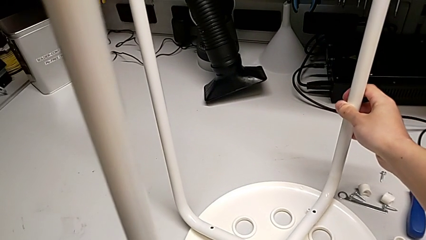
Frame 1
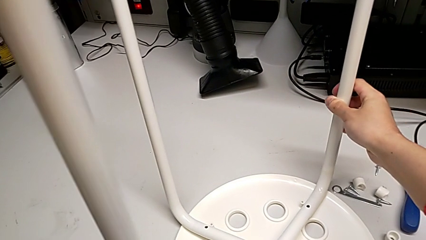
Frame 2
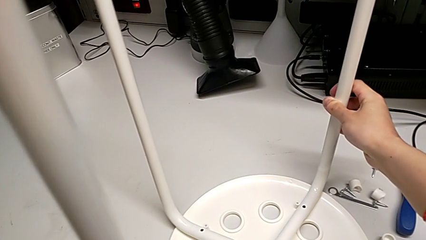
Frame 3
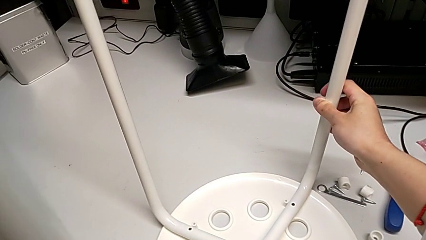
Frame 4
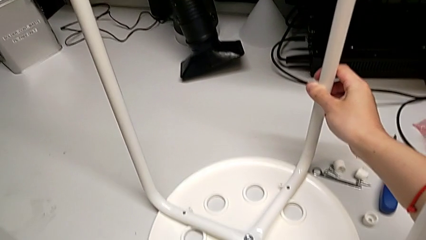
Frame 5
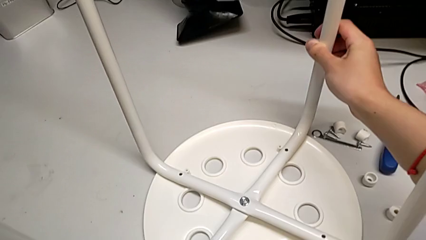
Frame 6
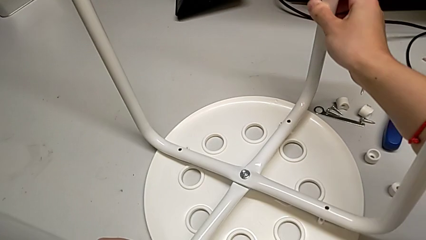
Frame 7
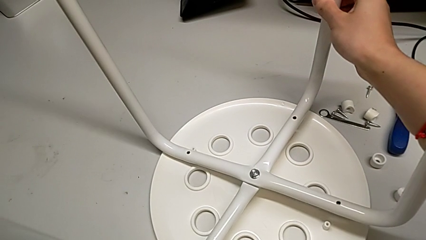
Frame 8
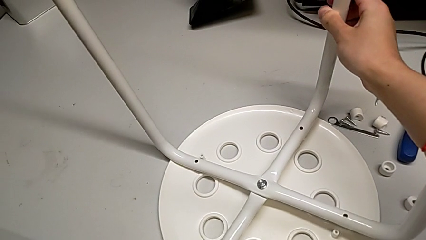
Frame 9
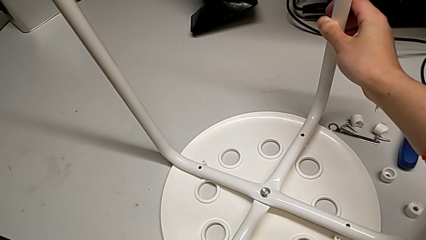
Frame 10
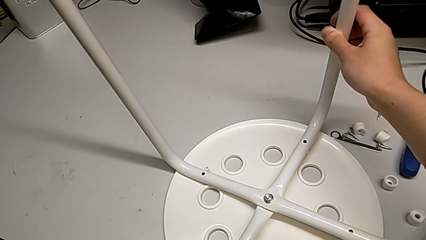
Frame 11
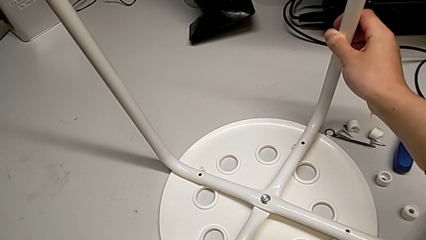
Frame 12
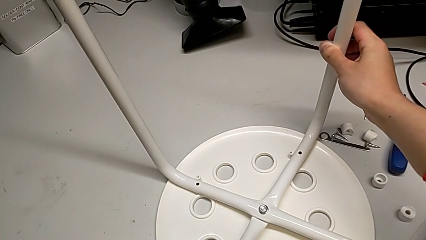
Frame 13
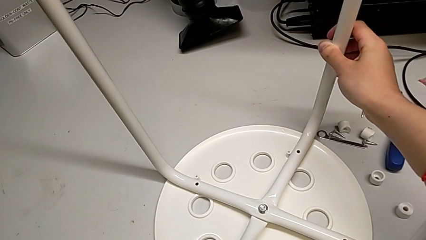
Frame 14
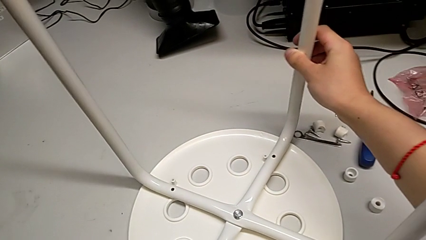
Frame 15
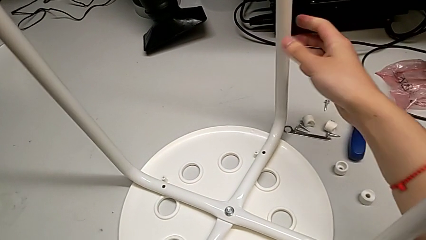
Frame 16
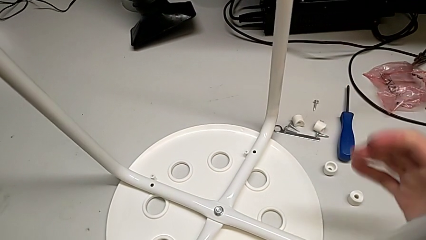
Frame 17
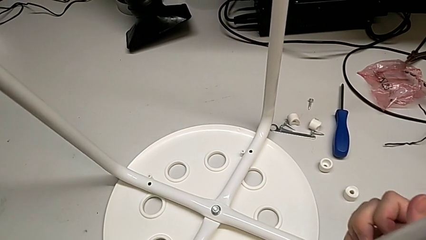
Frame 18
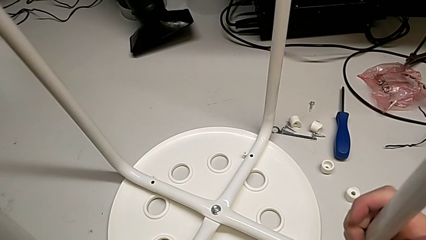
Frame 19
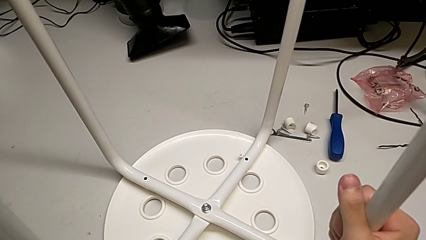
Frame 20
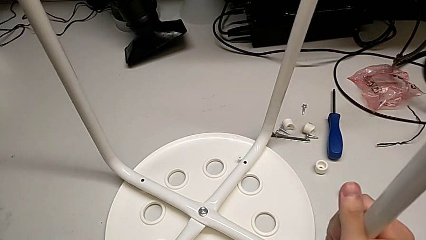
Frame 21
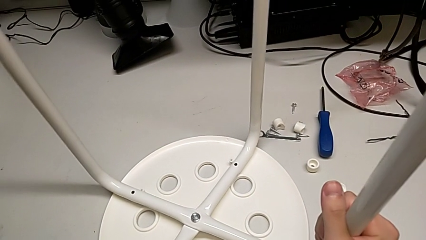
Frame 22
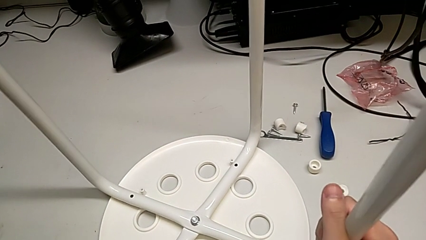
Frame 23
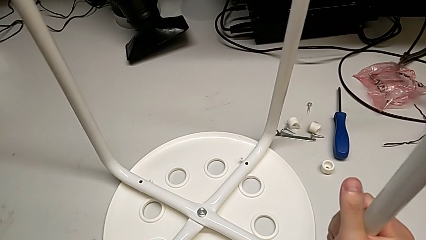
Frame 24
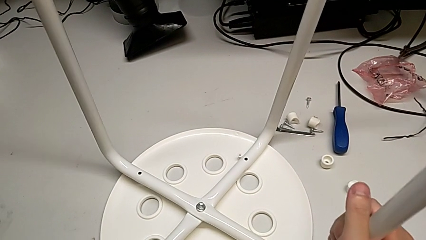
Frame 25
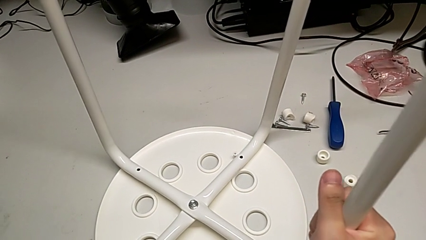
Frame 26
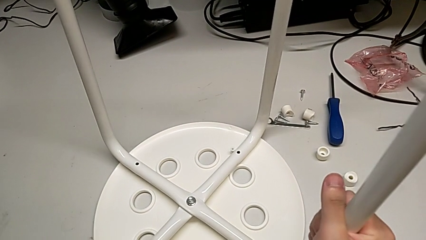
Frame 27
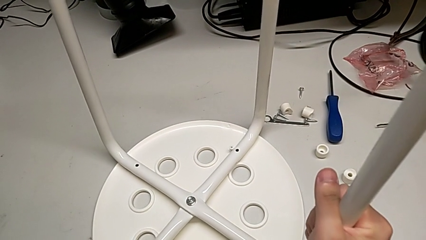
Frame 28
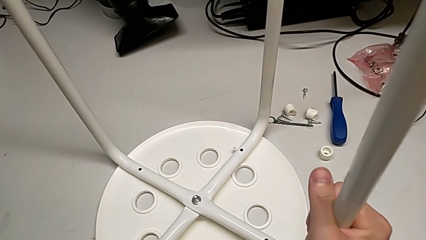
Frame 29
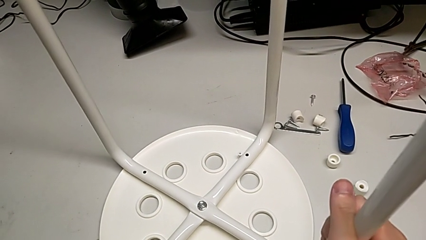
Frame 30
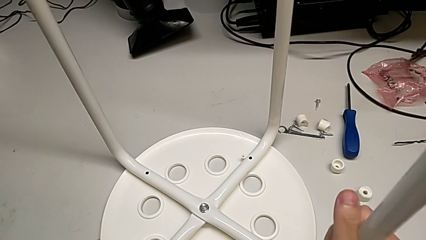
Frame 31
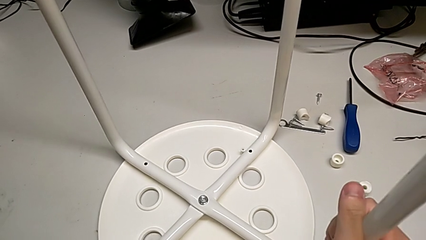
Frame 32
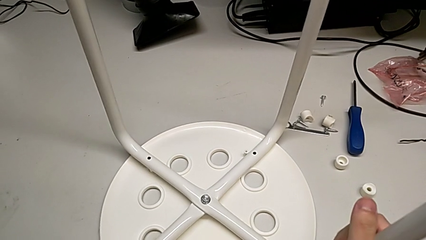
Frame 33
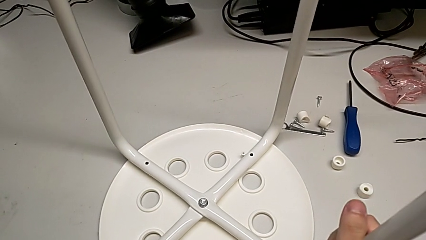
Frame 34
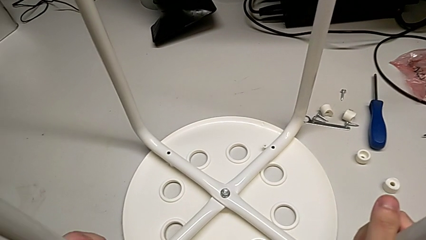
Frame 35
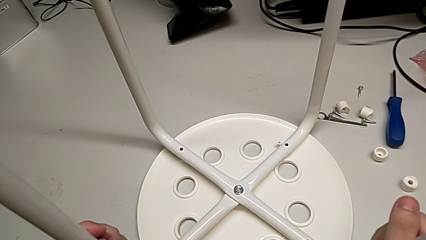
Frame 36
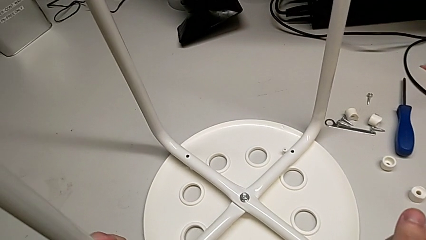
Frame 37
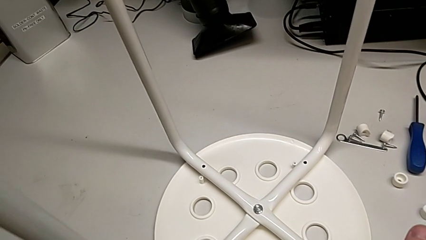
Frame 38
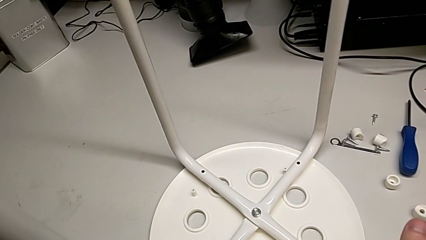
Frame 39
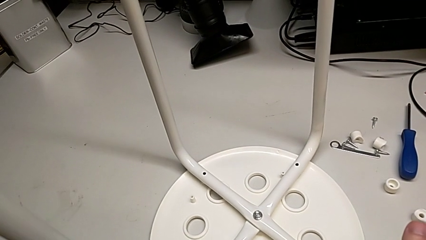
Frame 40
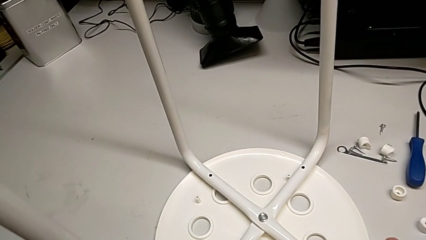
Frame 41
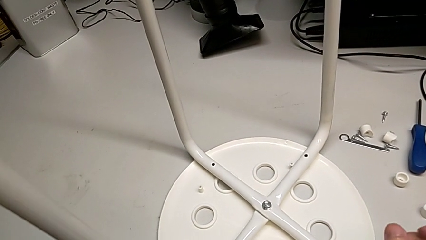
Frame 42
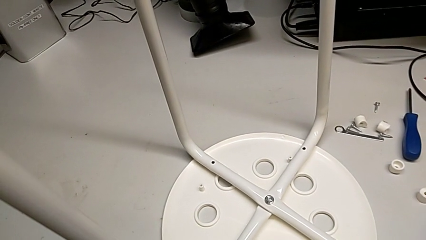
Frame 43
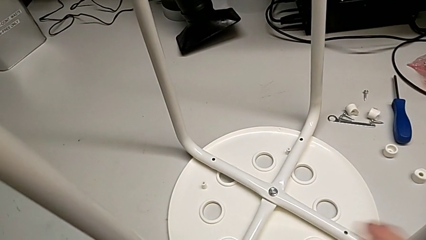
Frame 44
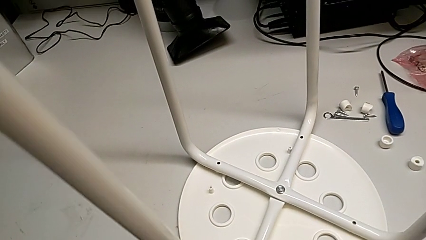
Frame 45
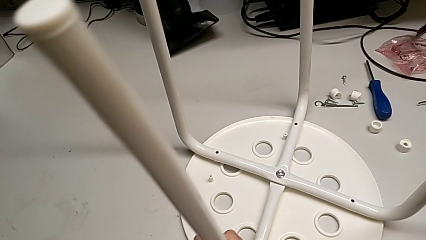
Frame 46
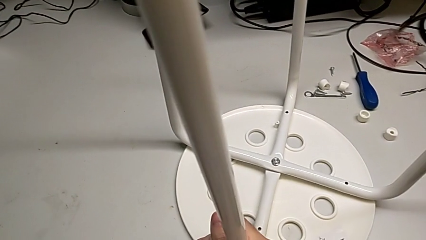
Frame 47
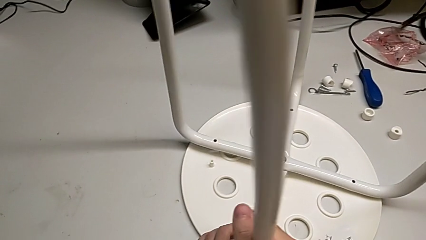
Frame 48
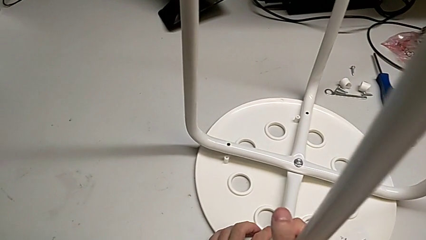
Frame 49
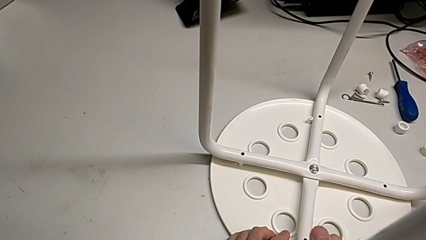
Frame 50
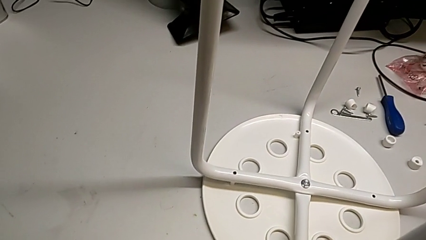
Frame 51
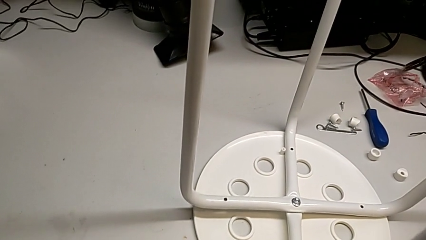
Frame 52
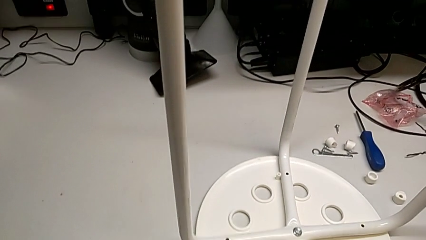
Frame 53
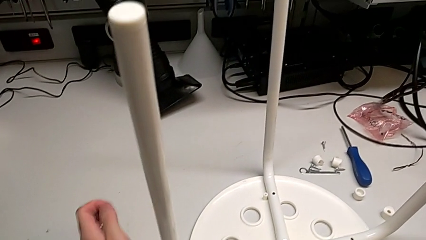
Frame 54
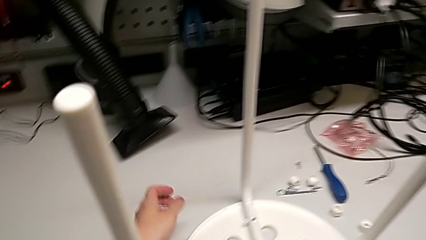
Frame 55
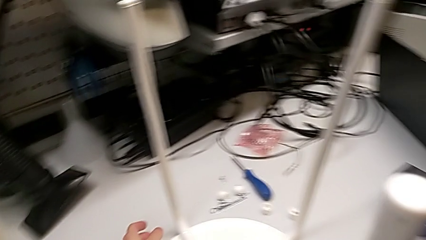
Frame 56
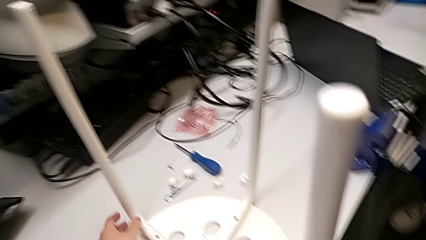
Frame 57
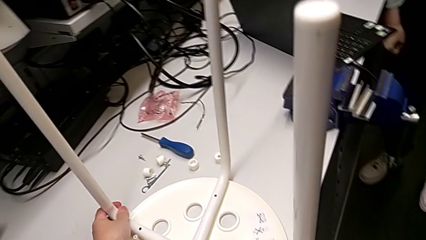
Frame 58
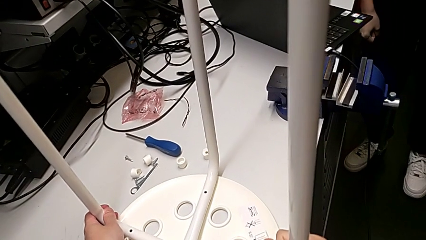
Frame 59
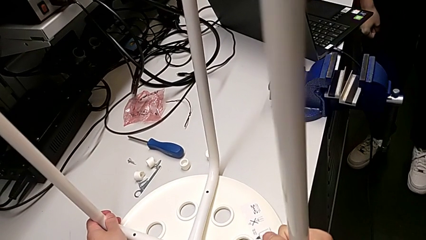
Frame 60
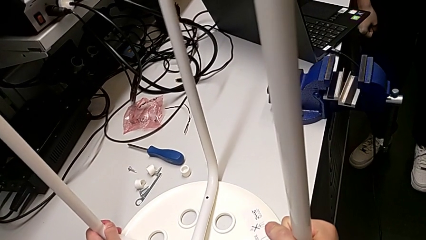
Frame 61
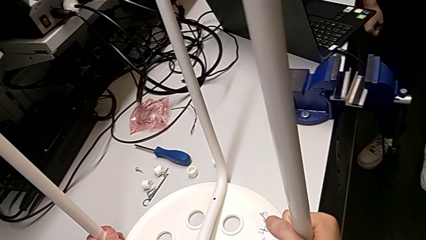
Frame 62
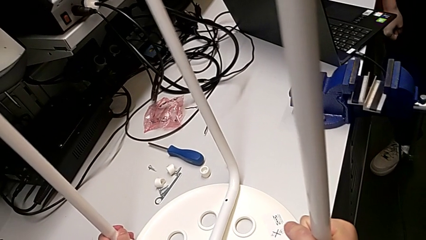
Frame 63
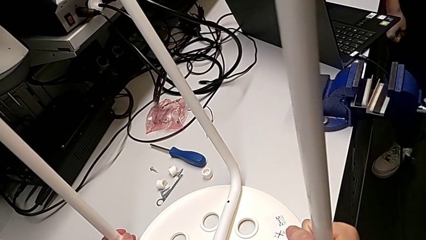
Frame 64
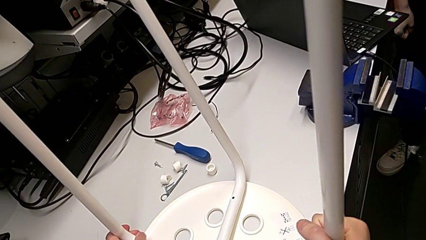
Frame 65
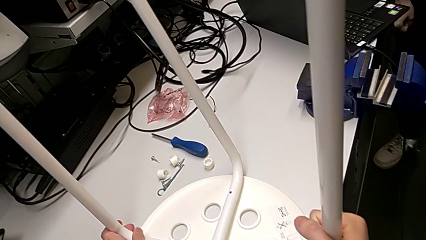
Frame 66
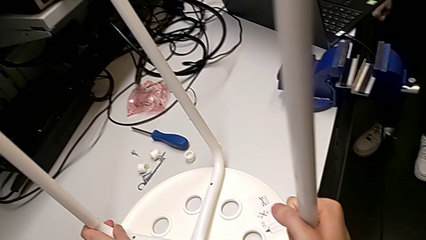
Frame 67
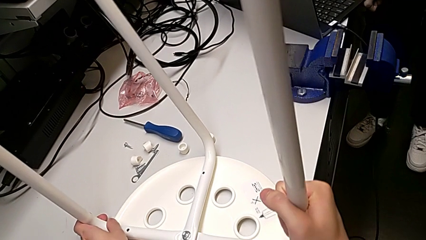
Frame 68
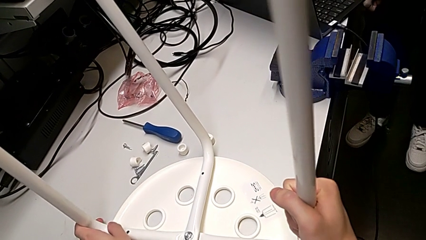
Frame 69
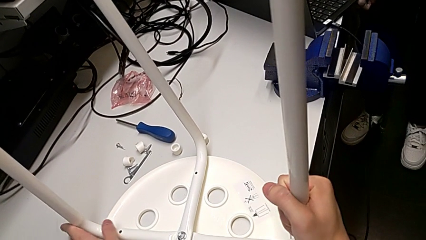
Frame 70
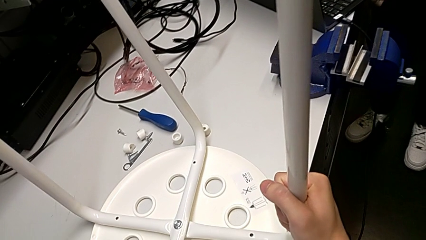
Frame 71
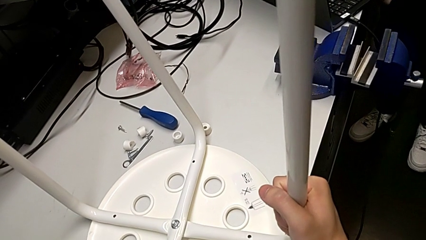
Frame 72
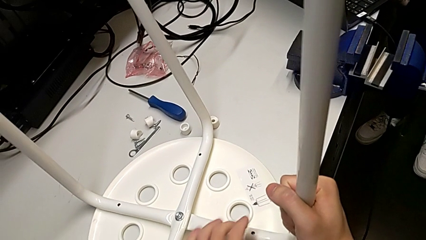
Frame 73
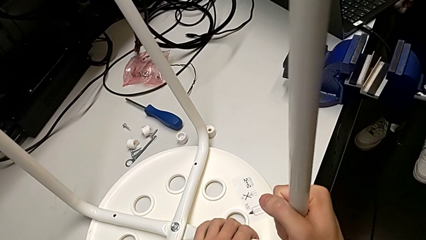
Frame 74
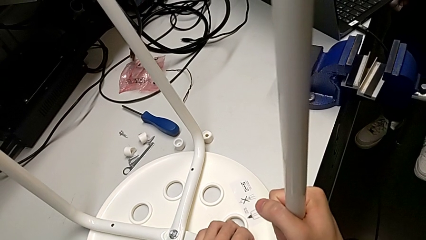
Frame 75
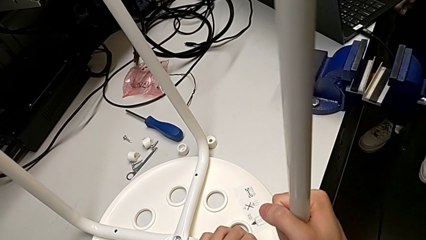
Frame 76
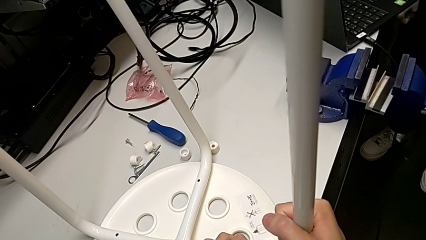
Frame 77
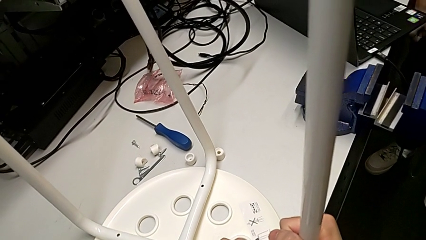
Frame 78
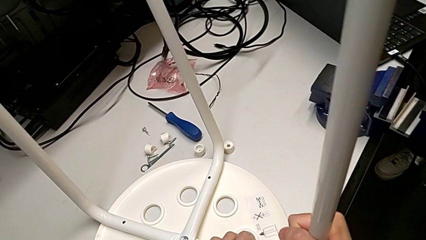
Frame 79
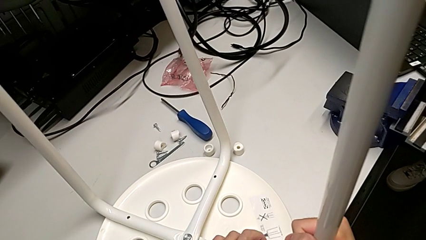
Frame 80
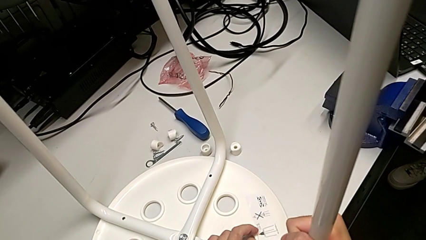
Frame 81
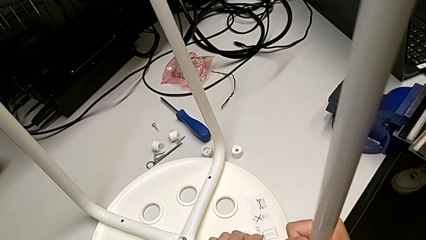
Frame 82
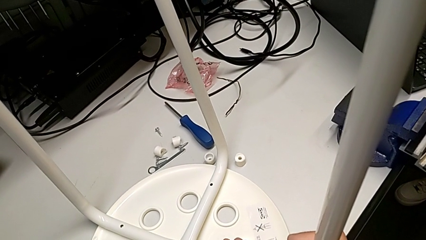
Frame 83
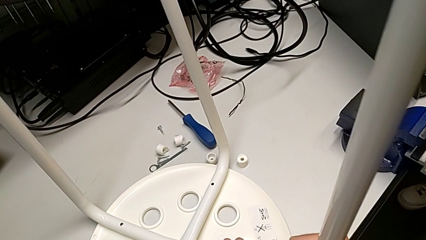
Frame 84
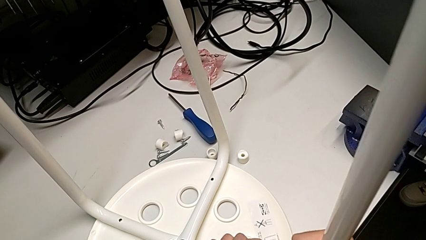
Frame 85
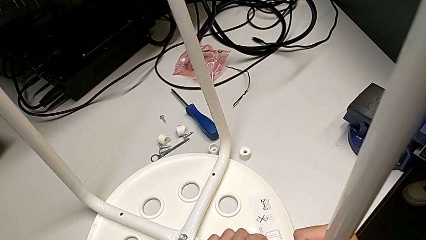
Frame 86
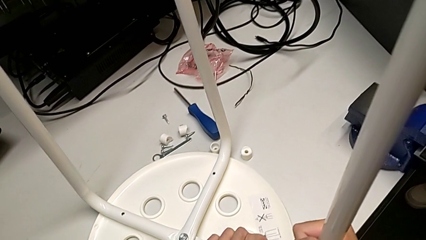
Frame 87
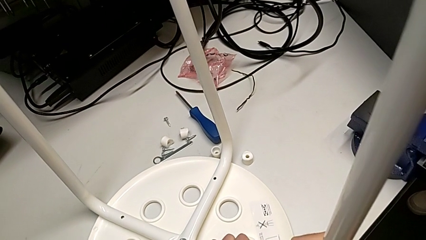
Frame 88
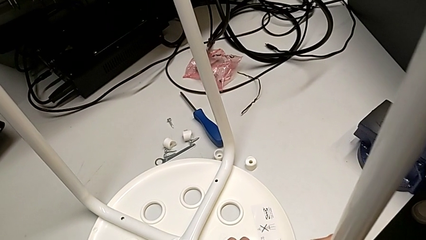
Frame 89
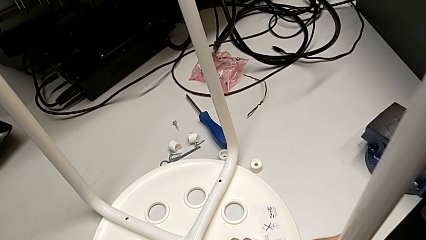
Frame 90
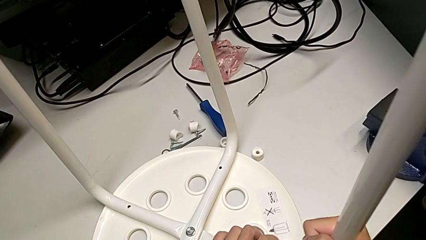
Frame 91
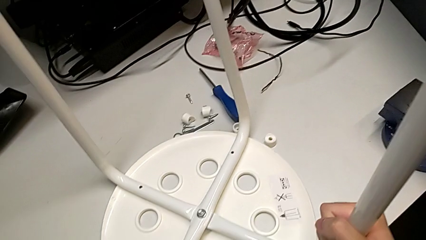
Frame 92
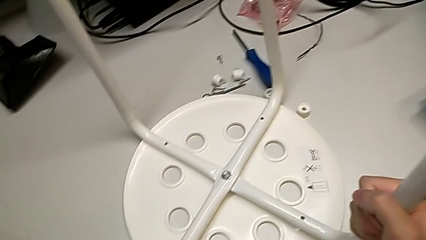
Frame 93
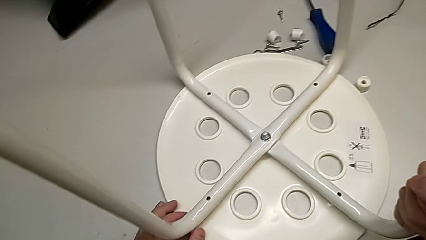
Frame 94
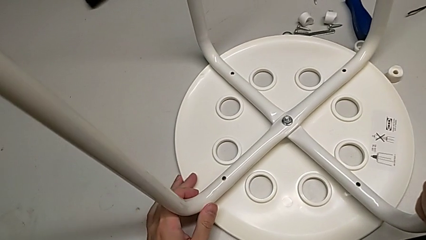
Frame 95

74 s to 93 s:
The camera wearer is assembling the seat. They keep placing the leg and begin to align it.
